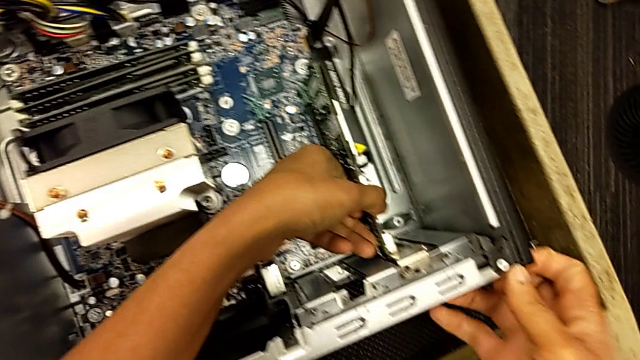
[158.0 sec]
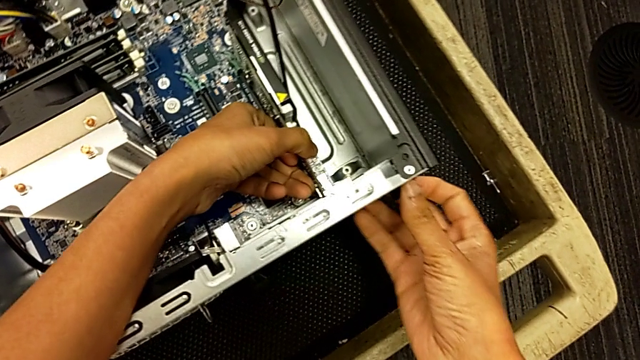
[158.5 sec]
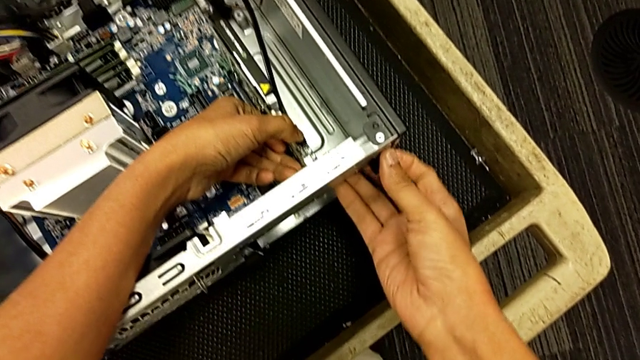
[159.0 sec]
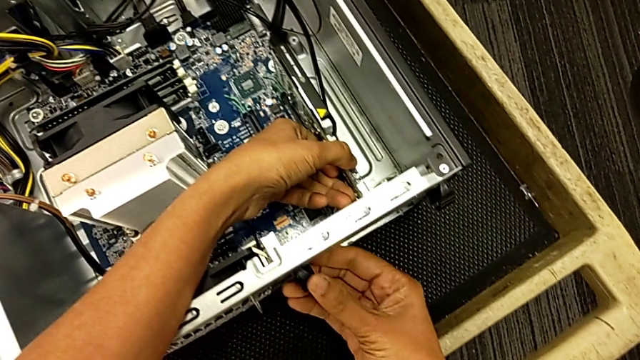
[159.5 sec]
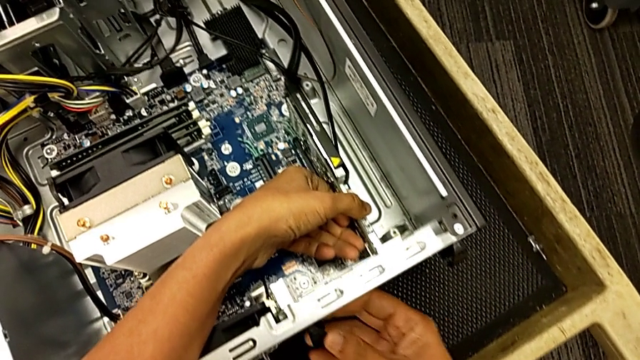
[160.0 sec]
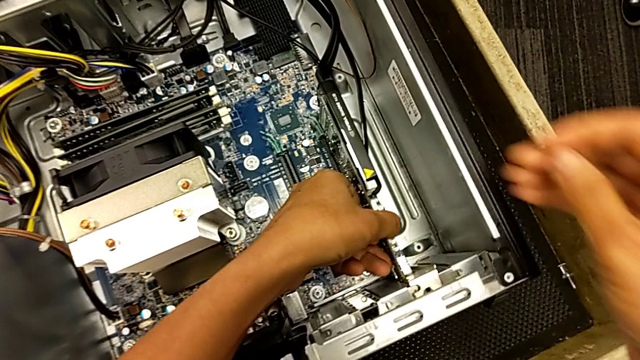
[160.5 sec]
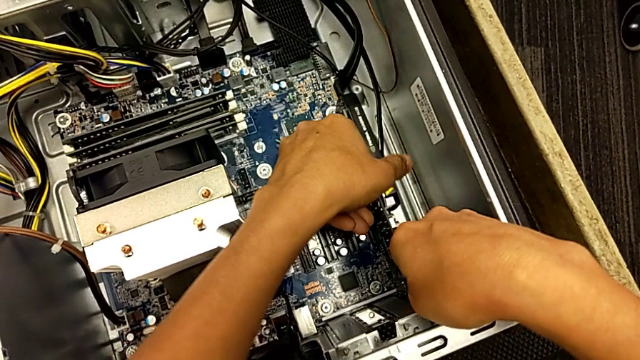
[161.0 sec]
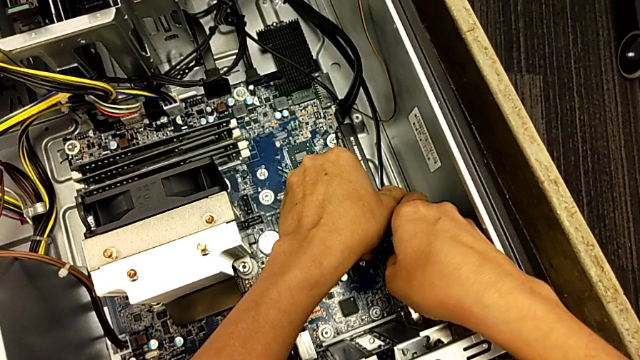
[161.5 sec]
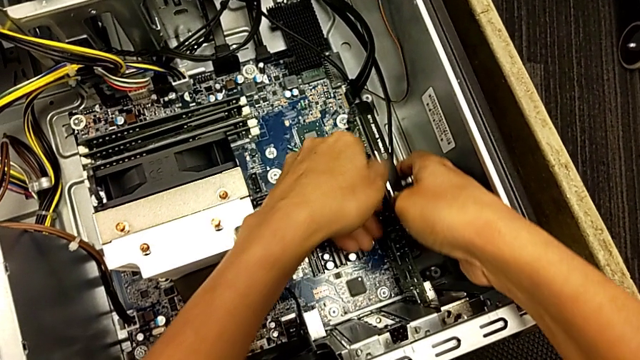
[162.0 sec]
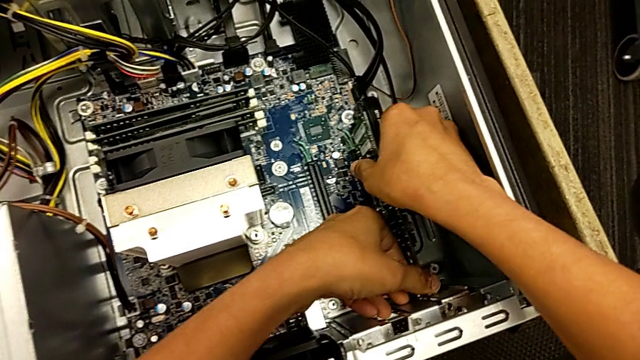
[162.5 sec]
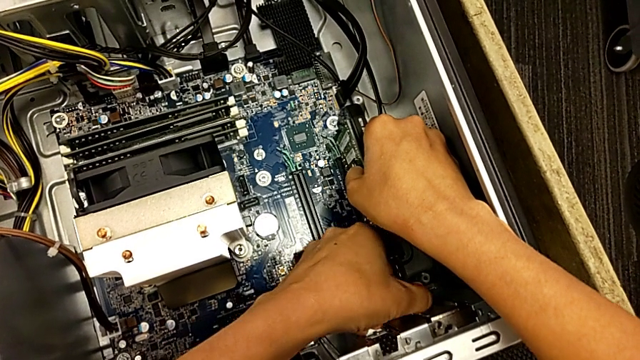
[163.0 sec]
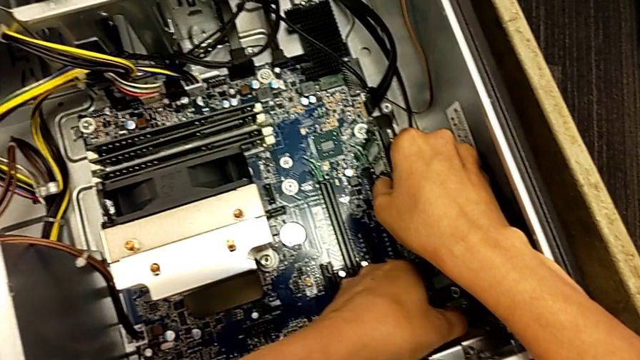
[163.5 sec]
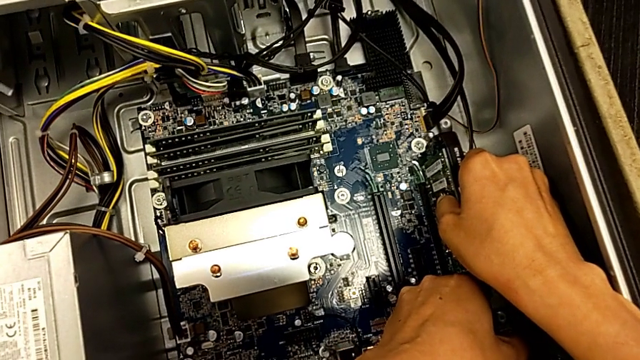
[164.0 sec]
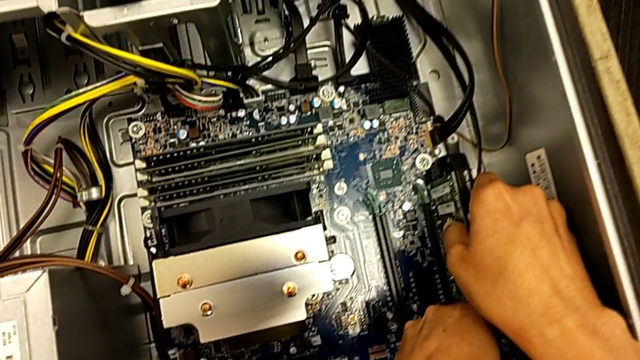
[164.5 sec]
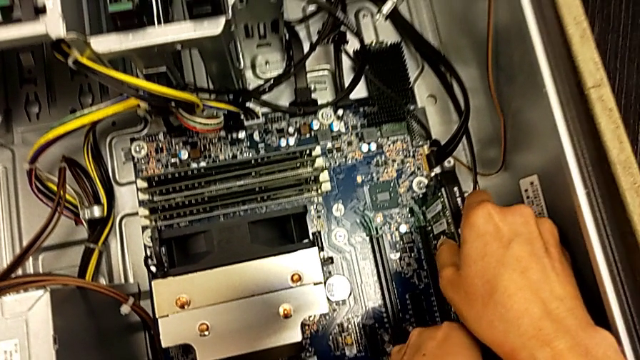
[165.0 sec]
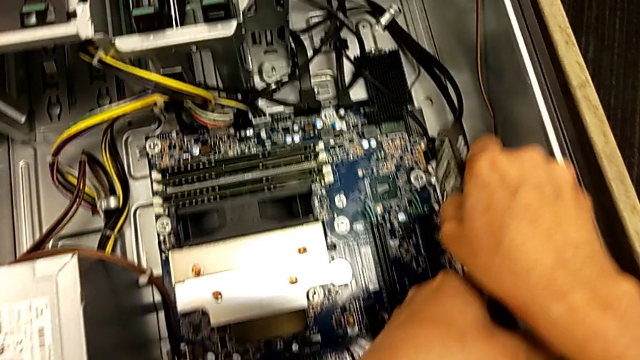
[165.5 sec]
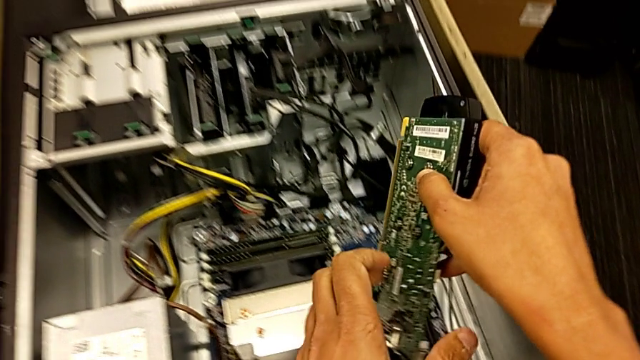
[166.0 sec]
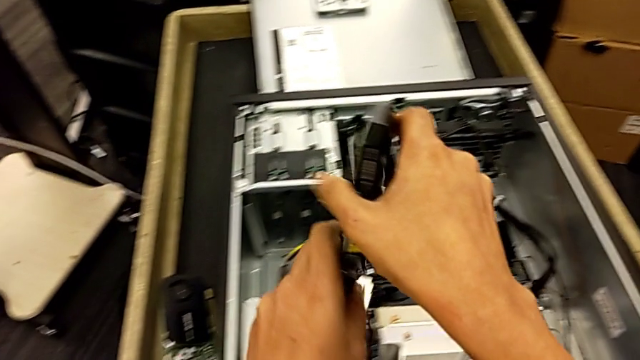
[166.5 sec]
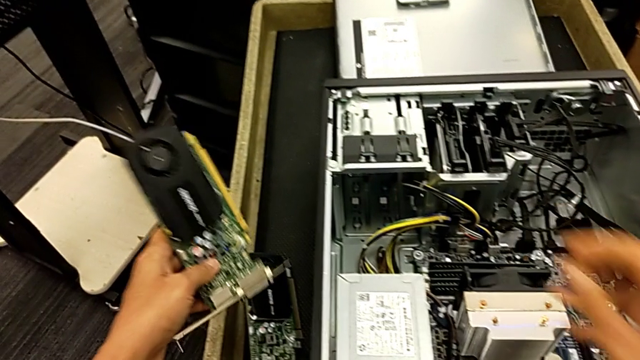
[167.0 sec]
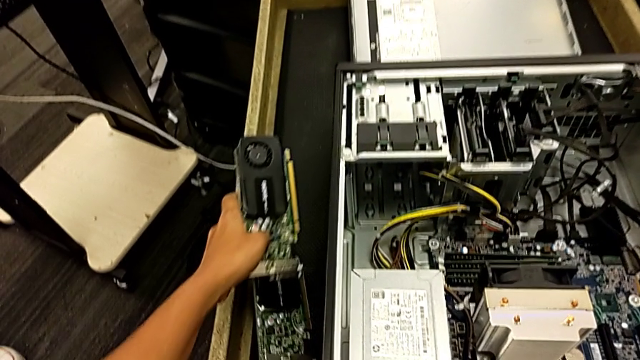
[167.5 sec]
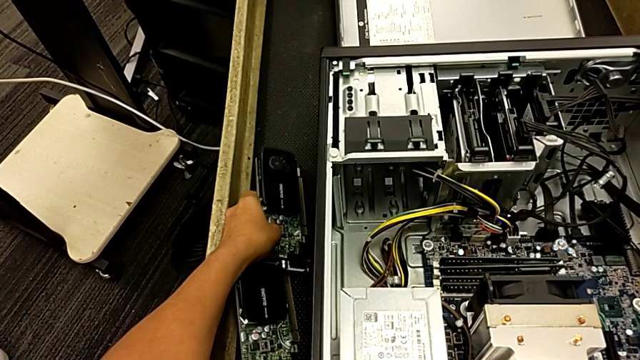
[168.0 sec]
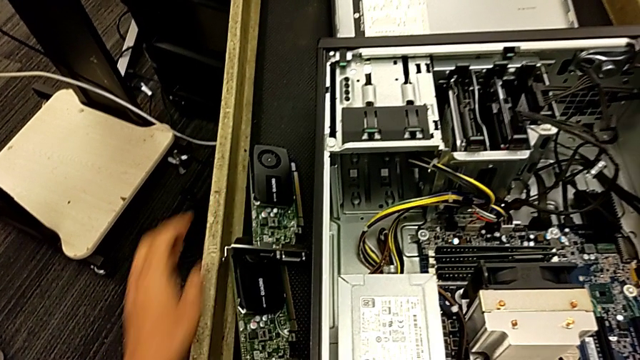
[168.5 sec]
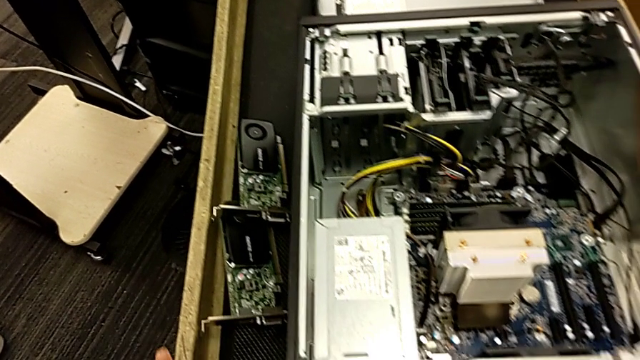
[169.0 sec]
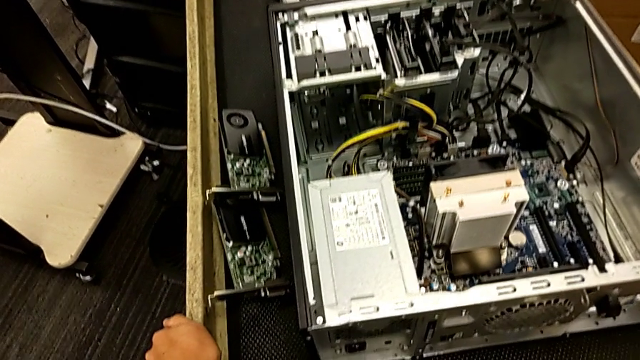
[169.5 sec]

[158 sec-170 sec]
The camera wearer is removing the second graphic card. They inspect the computer tab, grab the second graphic card, pull it, withdraw it and place it.

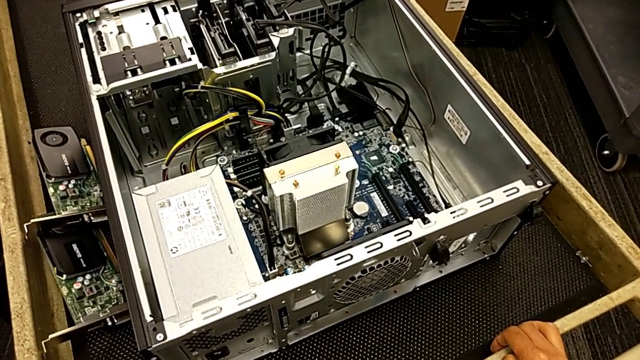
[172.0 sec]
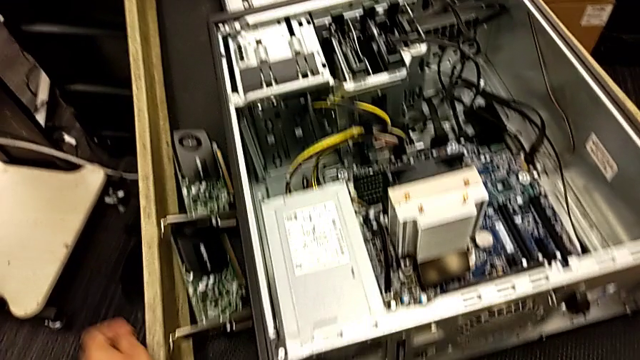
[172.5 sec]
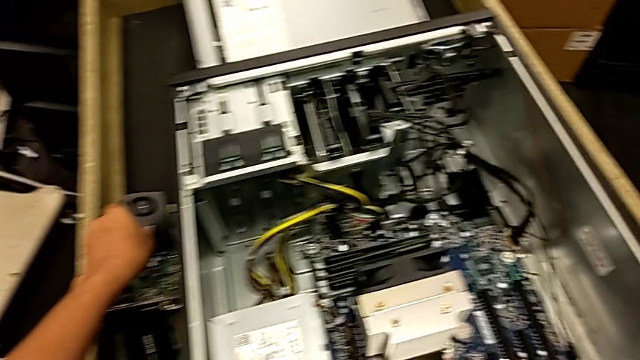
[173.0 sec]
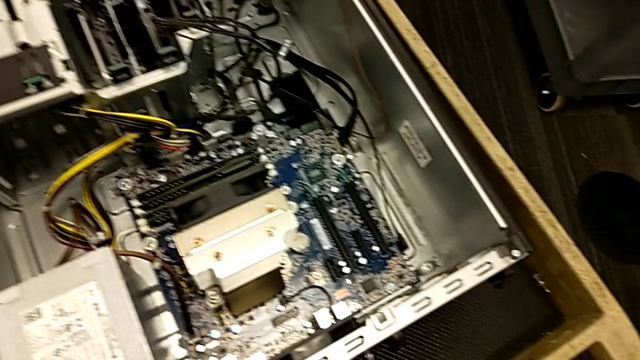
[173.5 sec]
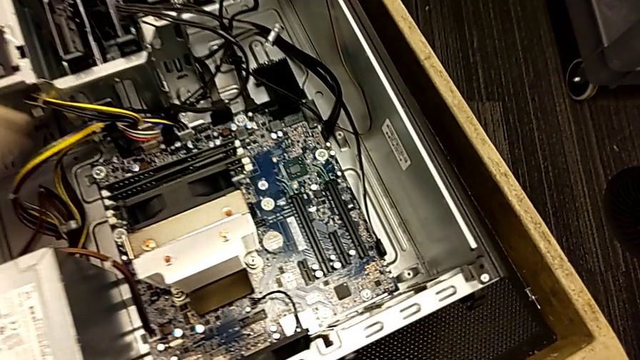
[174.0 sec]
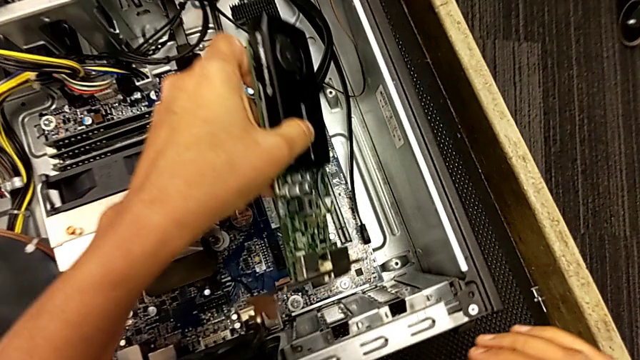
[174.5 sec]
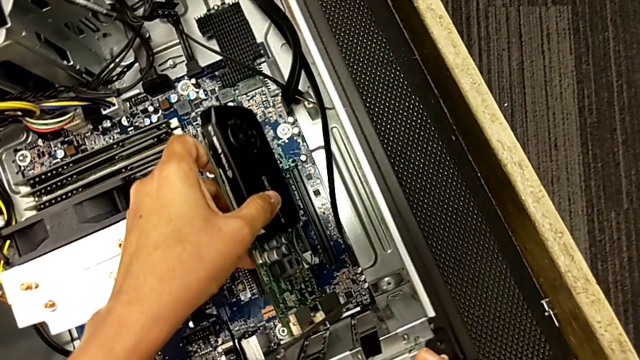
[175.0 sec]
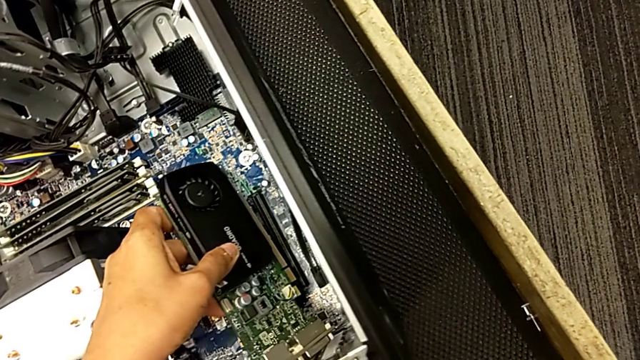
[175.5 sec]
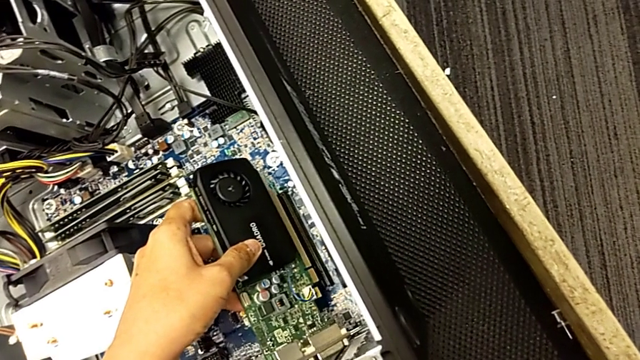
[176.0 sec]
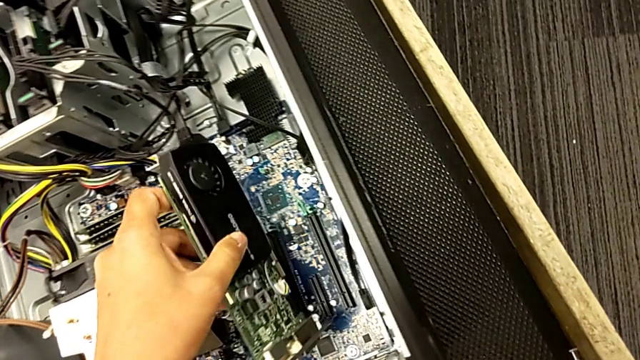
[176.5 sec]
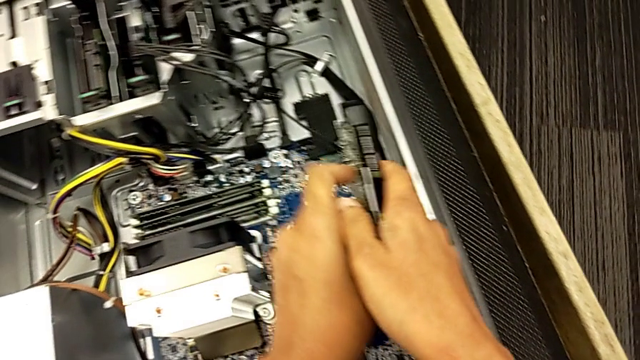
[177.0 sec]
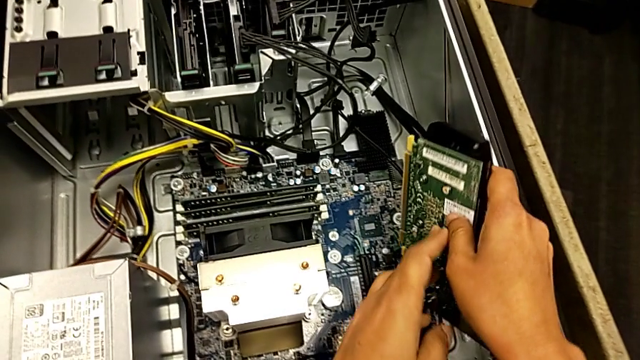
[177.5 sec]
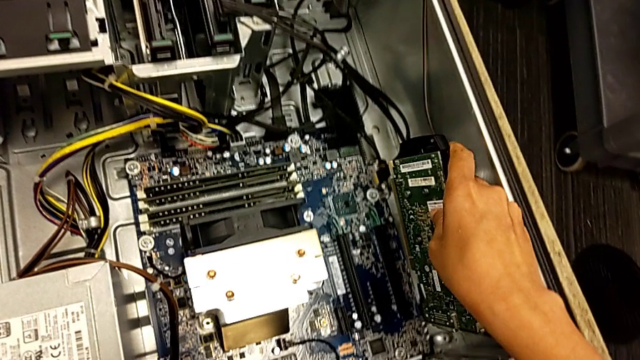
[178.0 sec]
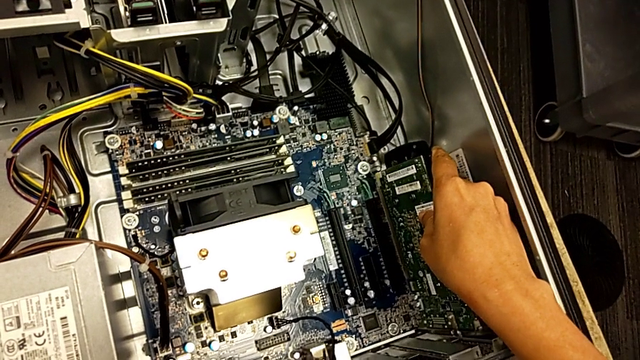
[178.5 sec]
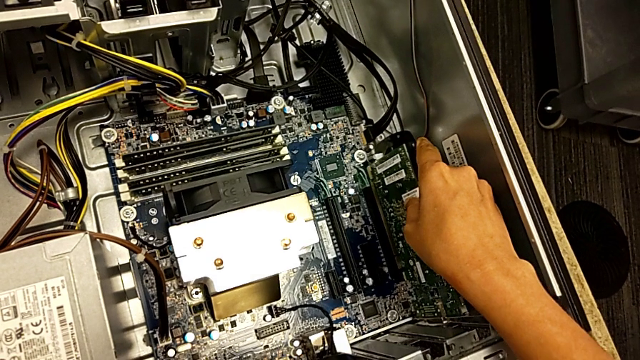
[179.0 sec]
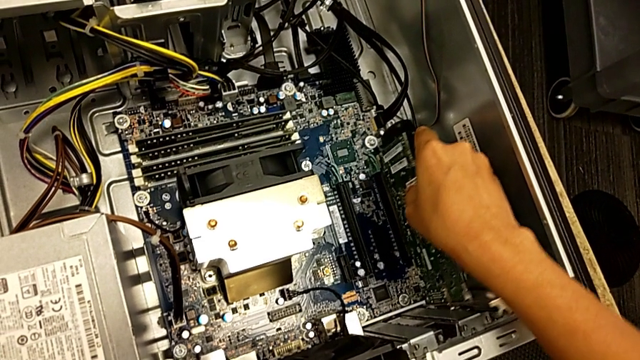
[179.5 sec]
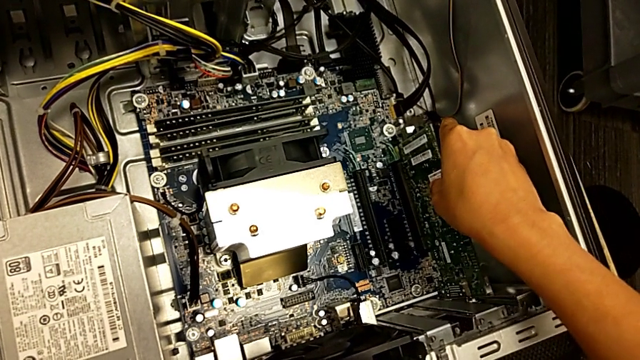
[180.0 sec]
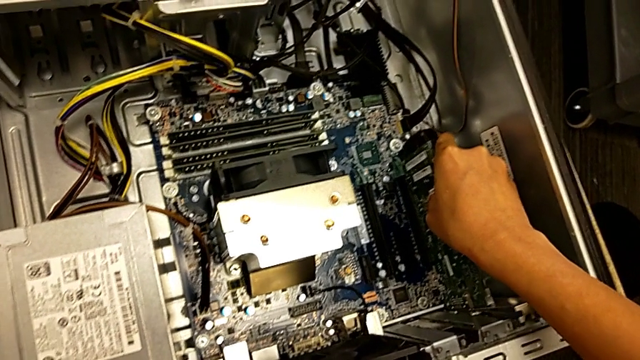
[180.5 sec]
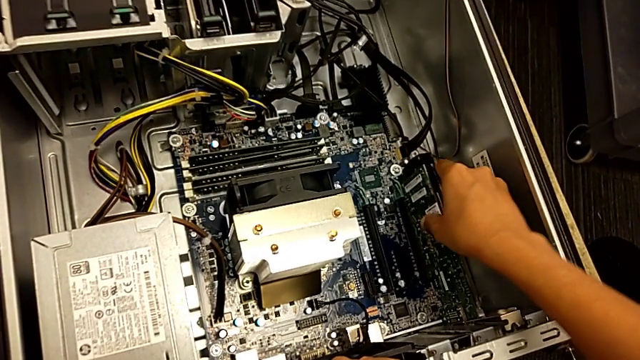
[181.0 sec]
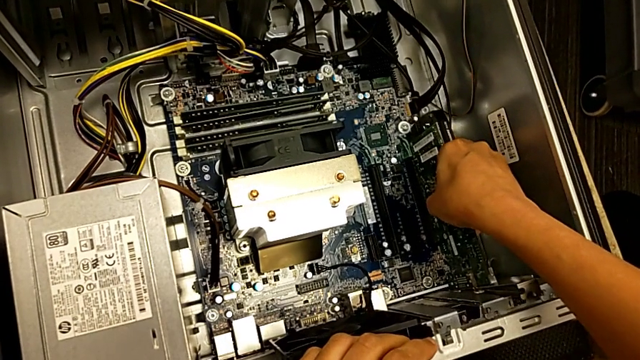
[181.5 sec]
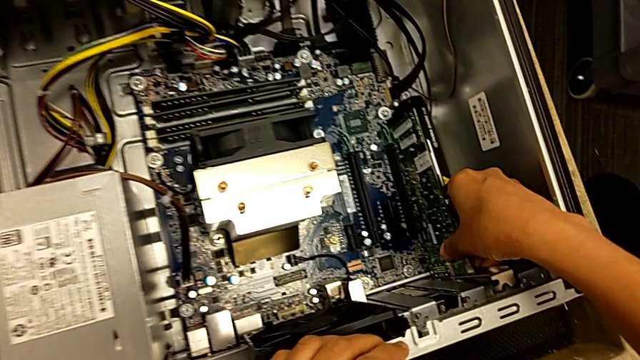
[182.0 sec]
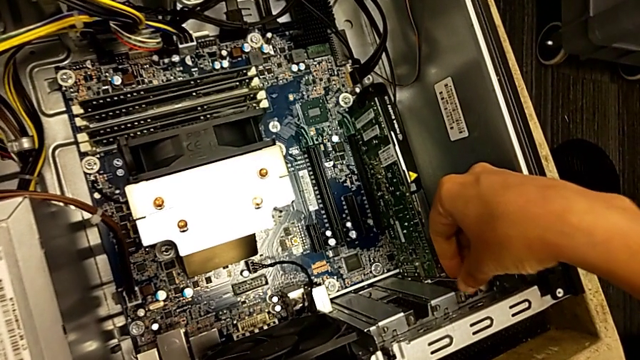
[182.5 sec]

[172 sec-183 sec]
The camera wearer is installing a second graphic card. They grab the second graphic card, align it and insert it.
